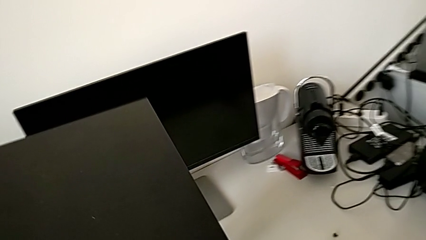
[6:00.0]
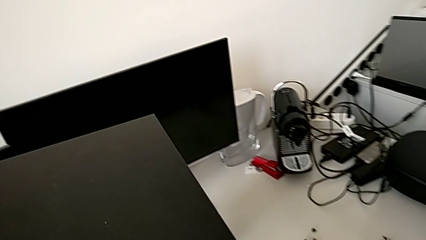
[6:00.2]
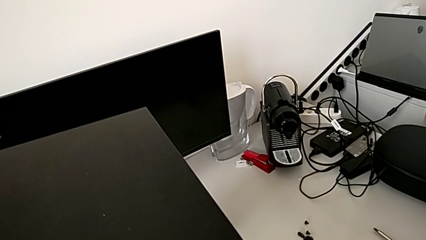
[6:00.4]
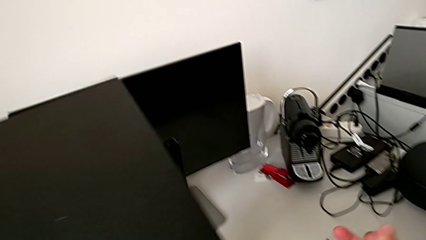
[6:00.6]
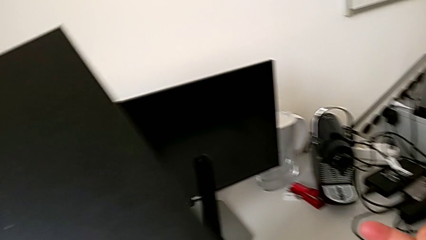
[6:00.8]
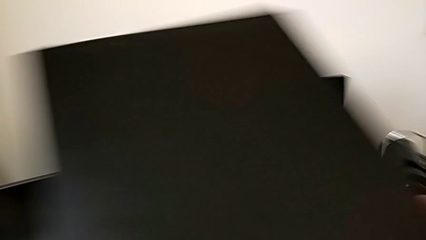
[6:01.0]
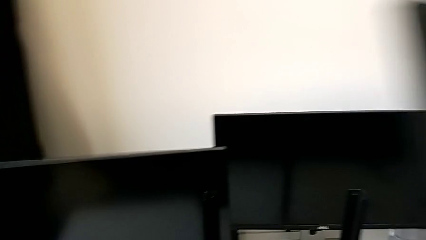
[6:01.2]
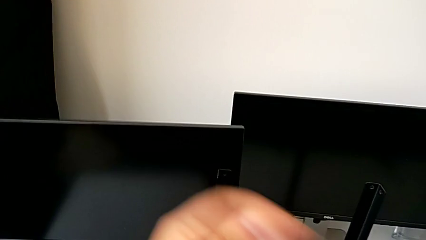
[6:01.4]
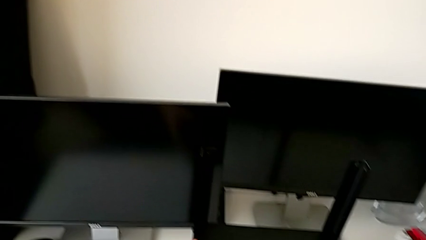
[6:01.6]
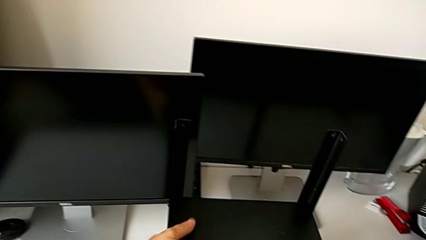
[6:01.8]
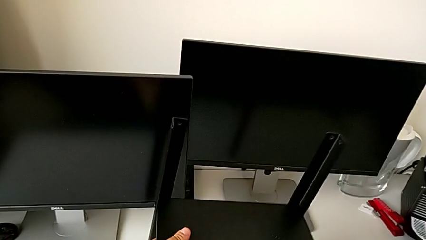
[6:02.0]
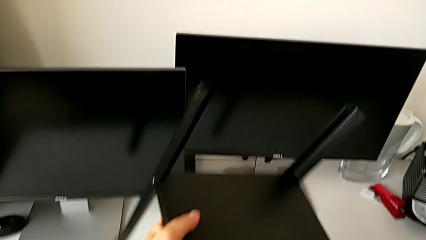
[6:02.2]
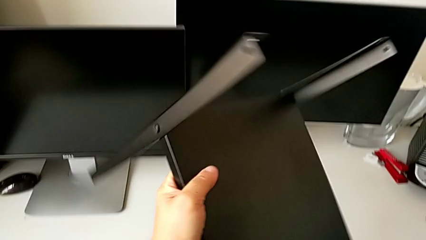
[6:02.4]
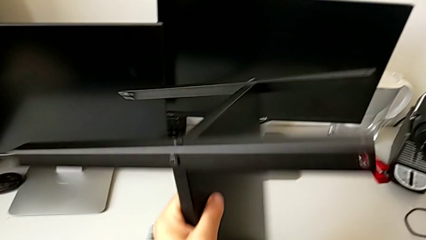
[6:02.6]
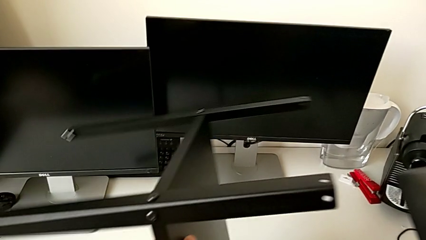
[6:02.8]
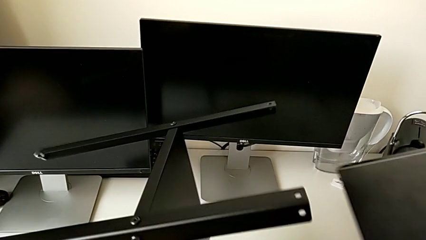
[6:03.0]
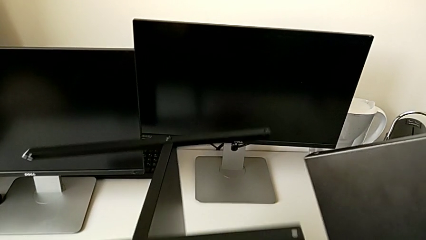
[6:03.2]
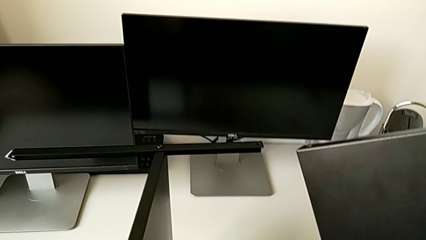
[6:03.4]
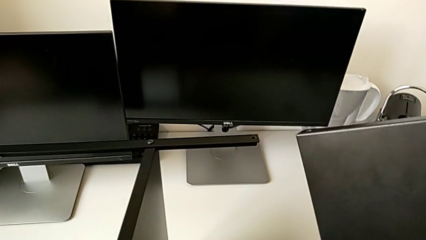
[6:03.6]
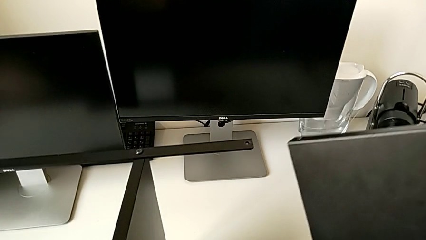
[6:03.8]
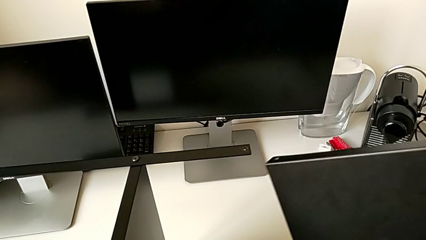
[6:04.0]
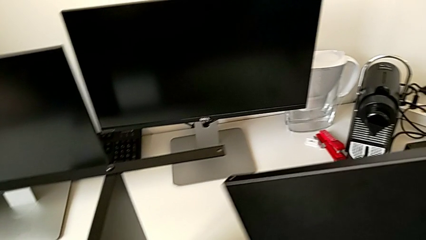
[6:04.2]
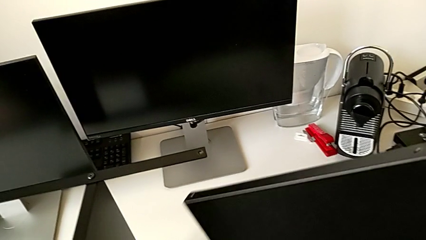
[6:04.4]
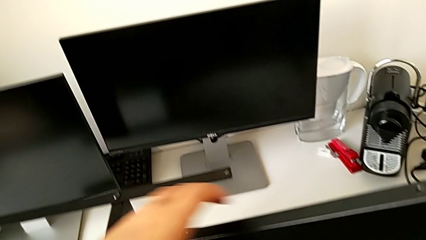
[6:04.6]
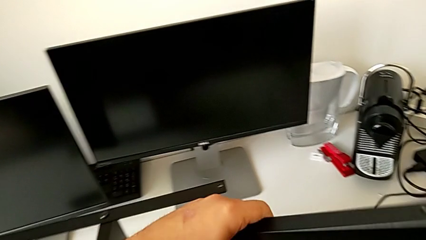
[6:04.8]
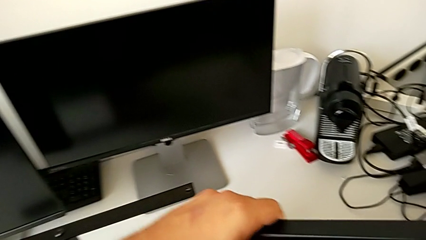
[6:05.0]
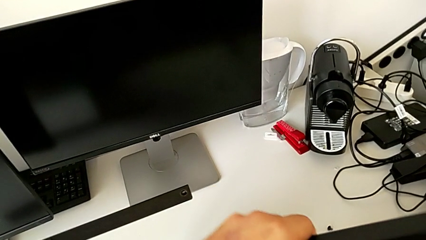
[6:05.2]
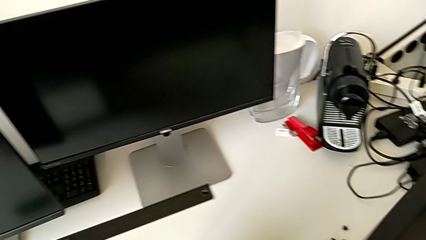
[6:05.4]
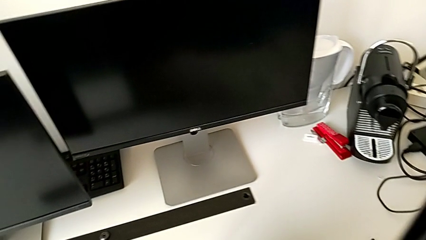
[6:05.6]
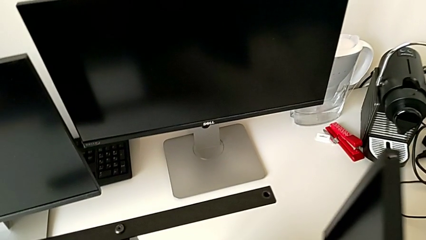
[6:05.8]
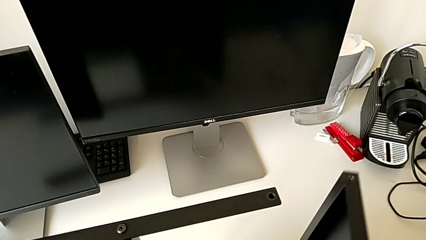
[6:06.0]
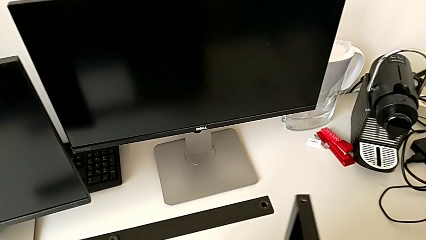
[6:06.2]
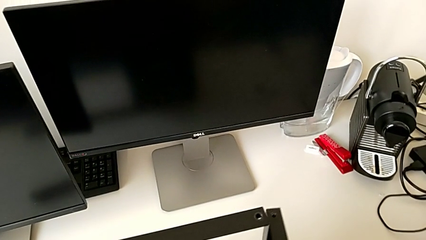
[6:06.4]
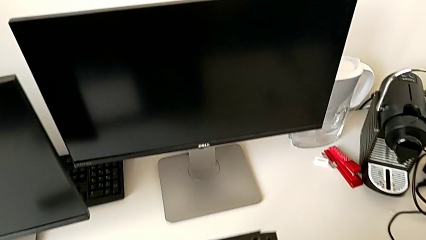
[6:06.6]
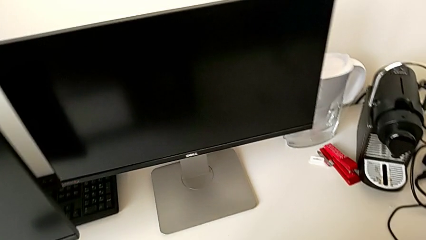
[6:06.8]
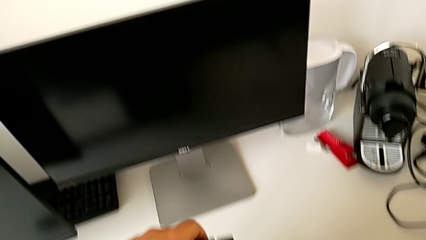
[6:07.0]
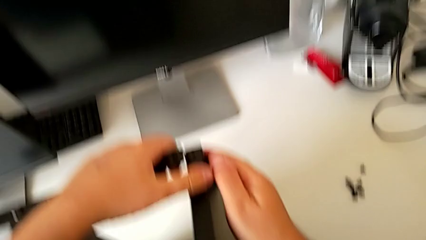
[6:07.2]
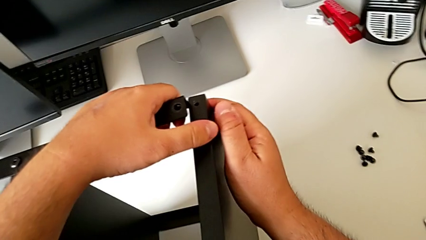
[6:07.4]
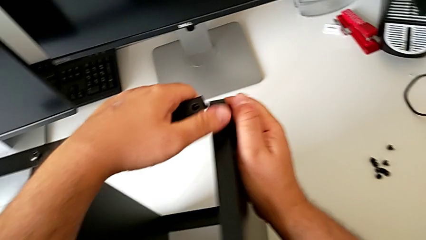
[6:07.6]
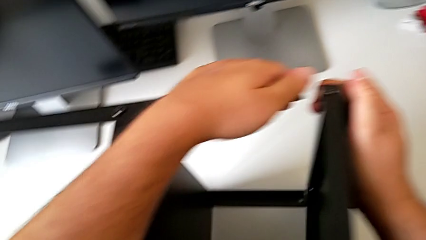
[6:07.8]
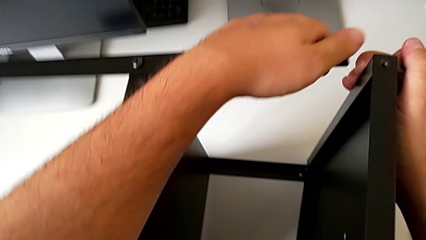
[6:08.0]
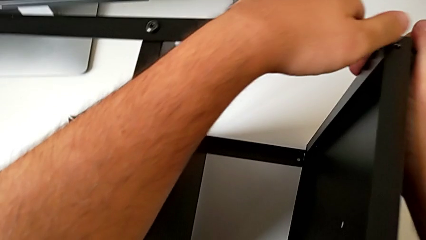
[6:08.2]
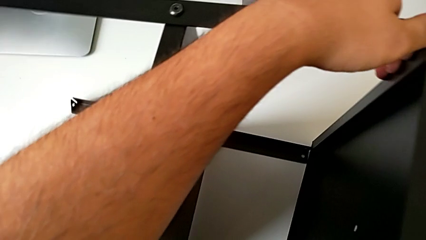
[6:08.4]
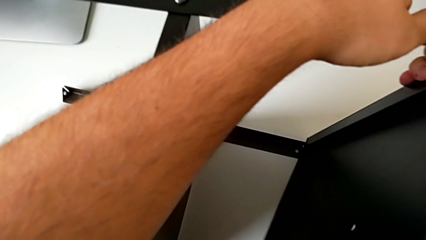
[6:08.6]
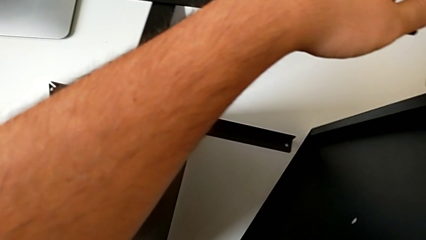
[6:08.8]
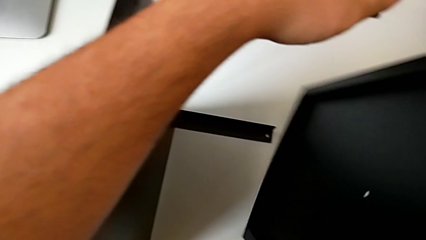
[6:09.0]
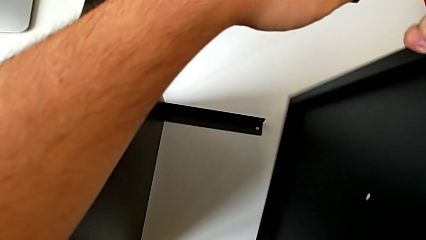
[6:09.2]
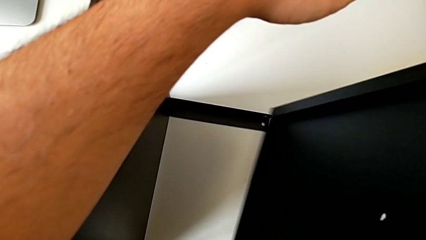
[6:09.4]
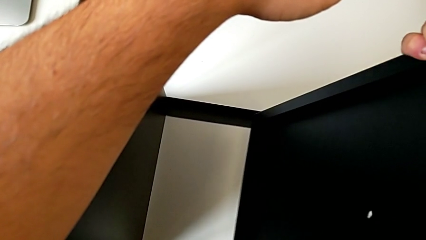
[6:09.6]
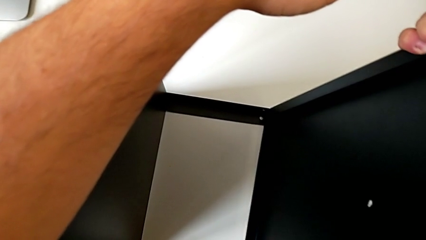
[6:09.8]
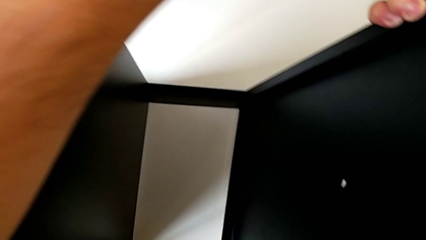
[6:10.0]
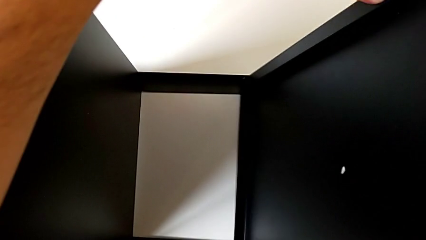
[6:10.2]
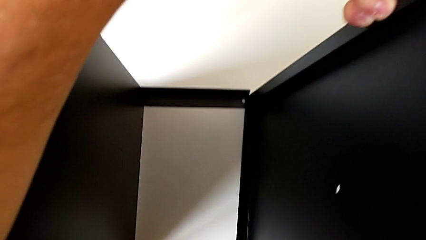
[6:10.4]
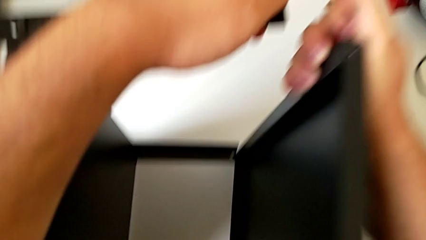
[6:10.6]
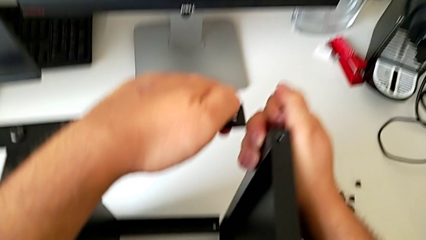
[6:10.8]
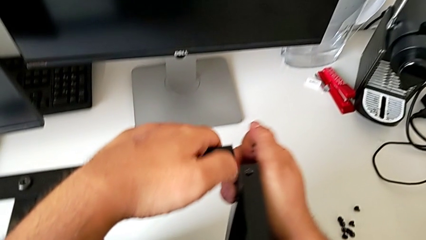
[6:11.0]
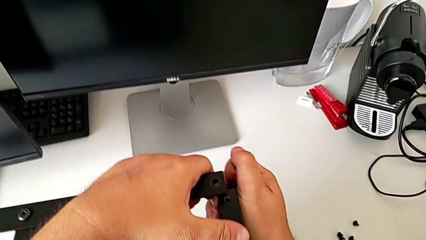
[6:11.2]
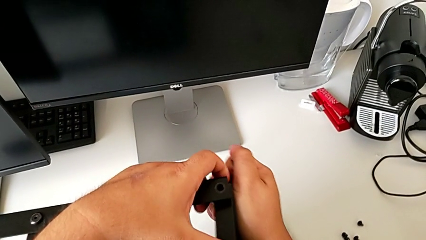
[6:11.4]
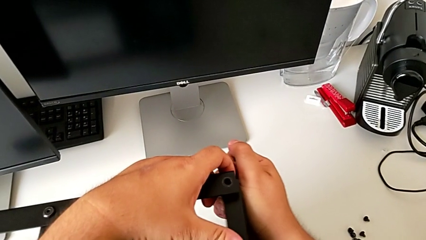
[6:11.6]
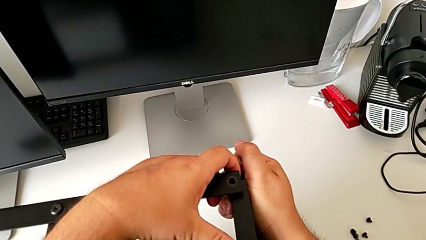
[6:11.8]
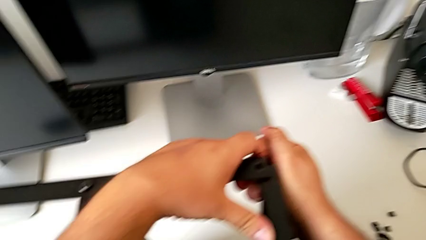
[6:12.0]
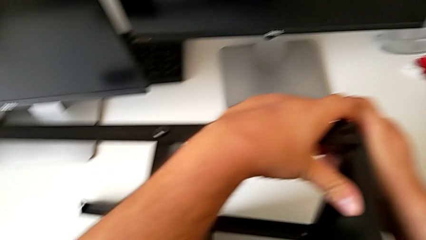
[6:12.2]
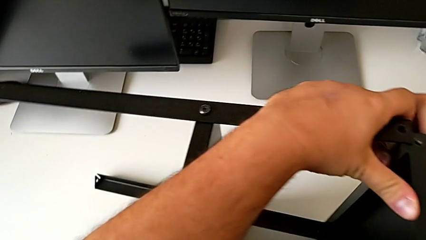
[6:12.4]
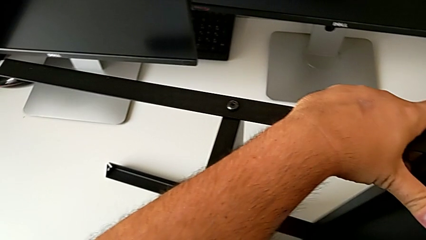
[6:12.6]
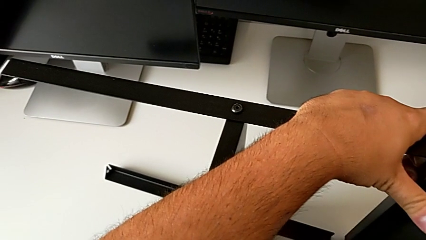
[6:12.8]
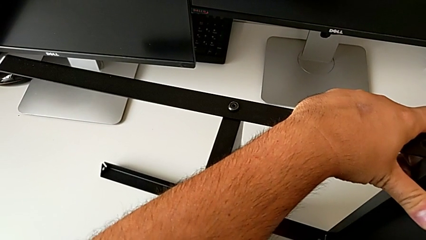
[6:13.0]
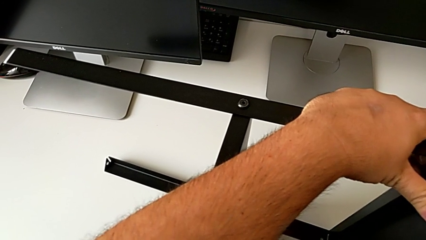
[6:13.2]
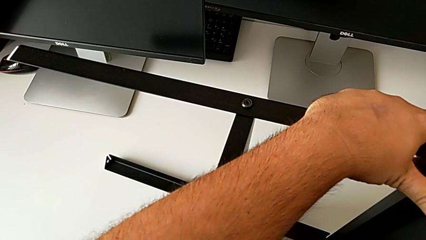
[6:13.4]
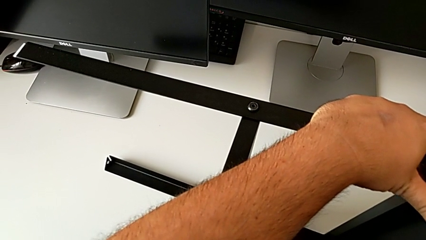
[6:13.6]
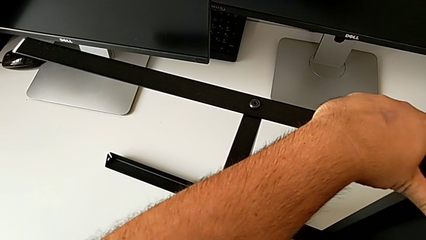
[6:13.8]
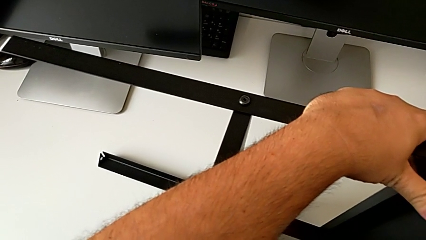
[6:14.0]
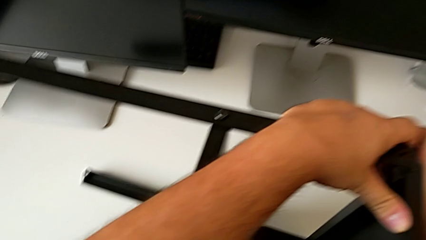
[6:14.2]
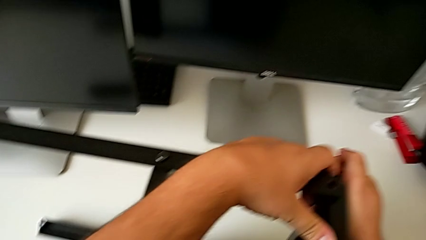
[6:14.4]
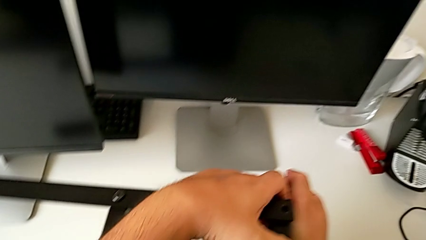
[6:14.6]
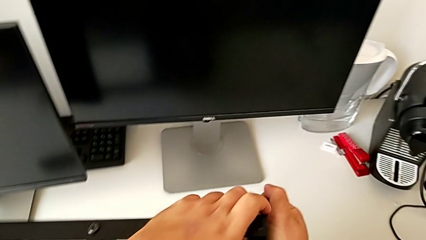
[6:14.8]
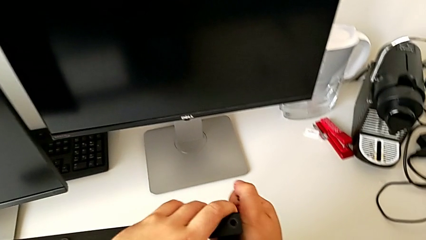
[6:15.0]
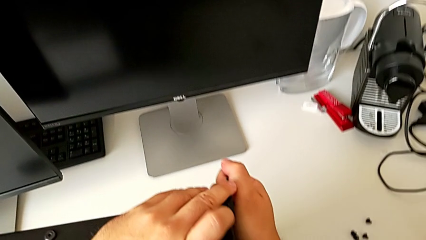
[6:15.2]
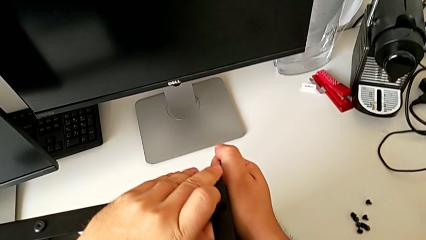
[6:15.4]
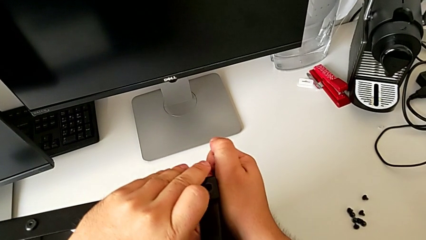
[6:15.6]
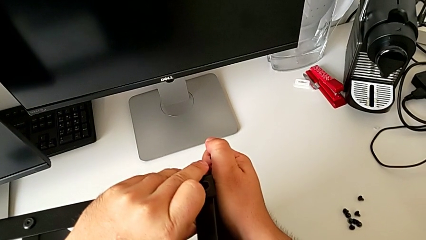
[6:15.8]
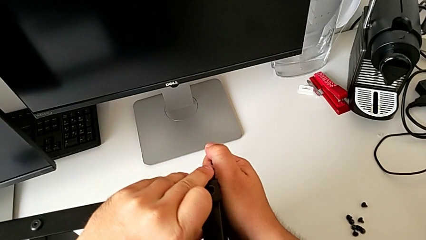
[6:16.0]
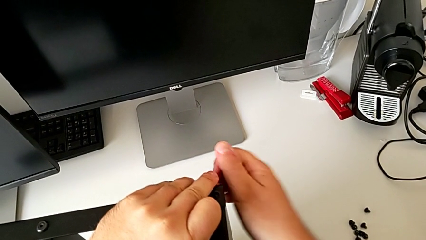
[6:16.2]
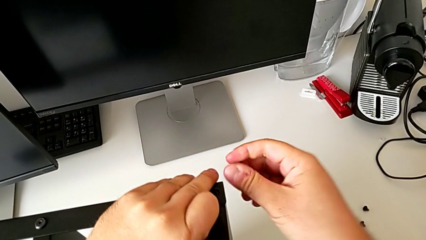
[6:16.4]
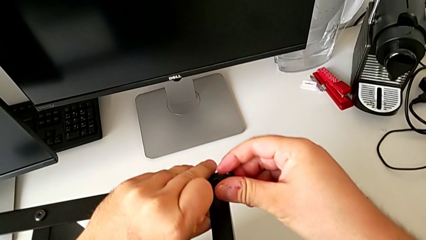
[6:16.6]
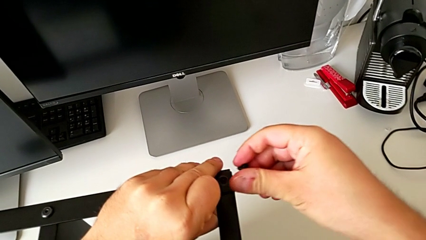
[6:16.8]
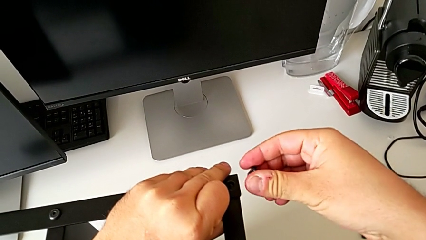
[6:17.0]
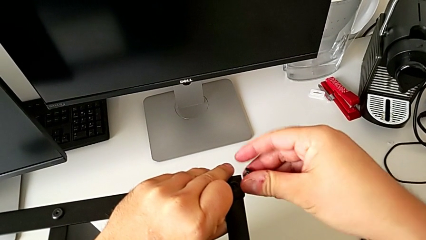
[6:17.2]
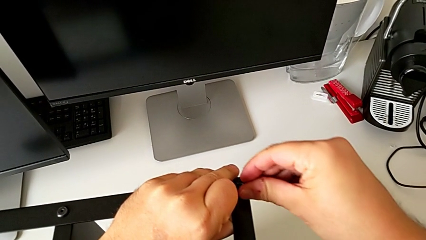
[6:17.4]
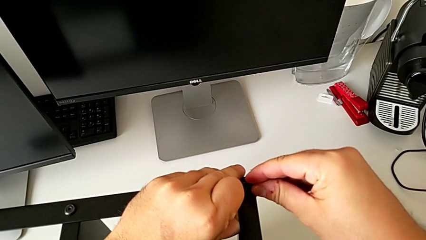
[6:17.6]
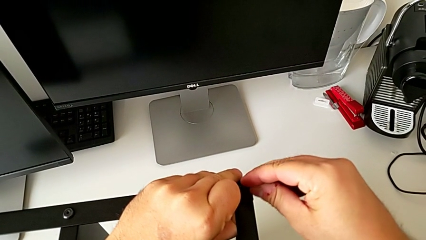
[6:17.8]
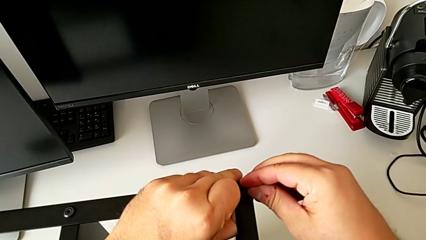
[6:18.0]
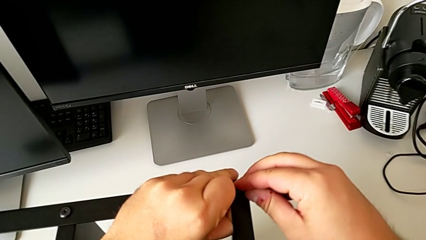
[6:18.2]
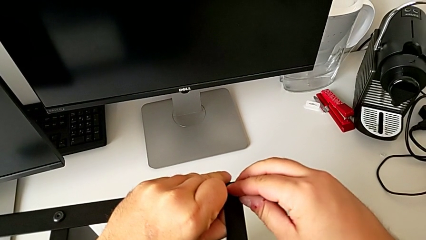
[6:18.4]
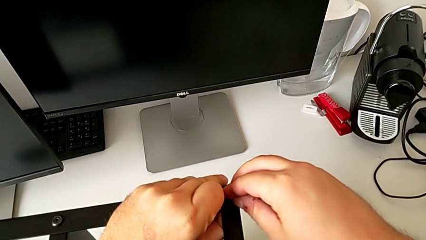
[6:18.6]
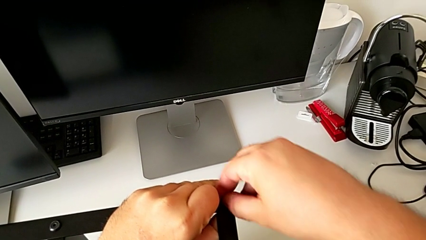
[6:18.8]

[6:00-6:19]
The camera wearer is assembling the first leg of the table. They rotate the tray, assemble it and assemble the top tray.
